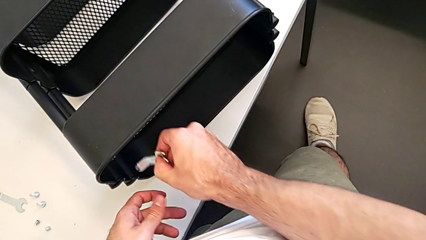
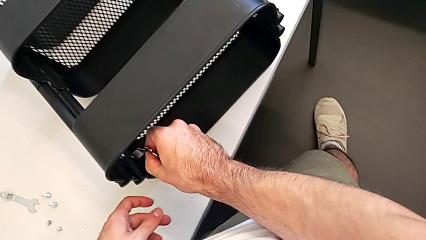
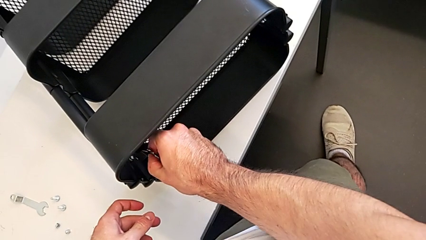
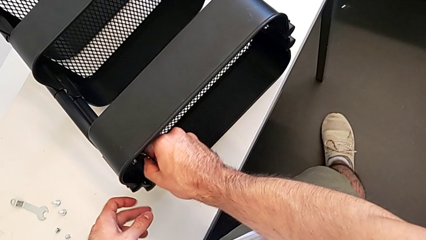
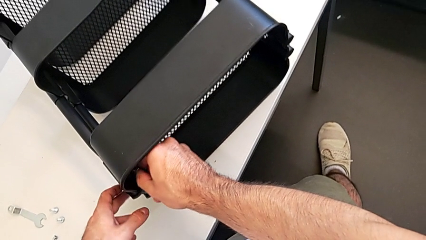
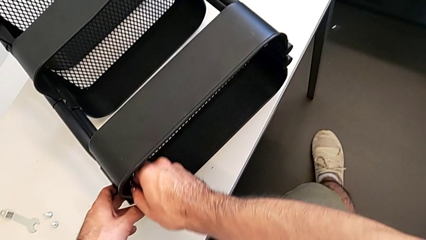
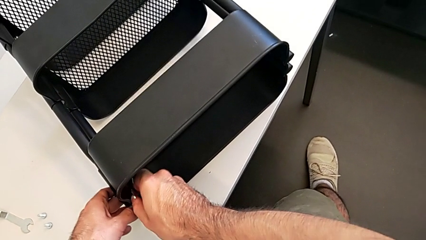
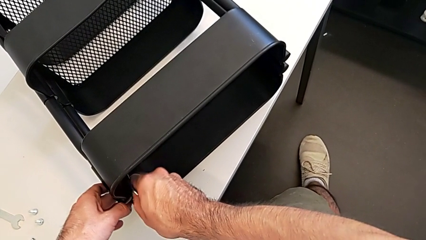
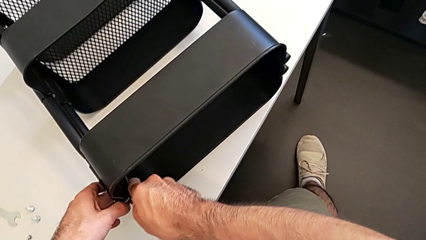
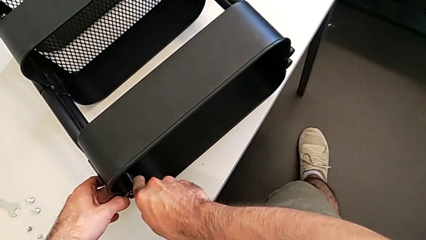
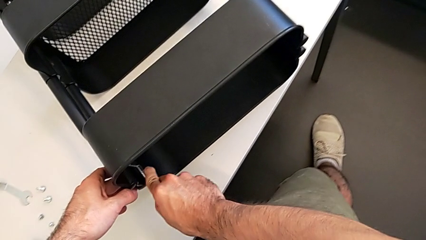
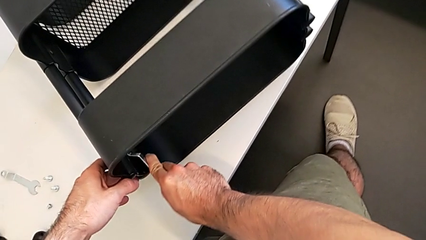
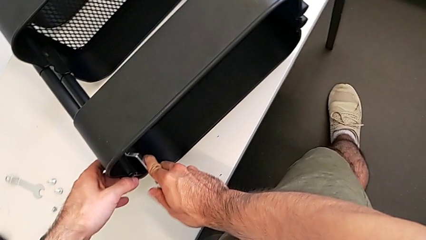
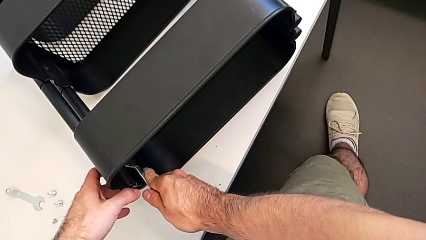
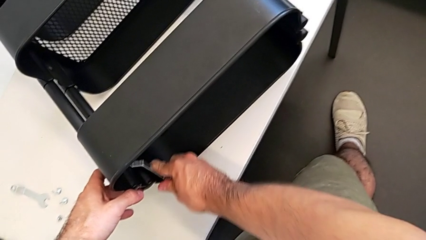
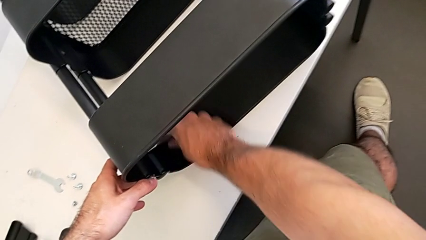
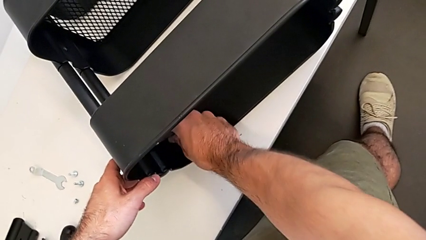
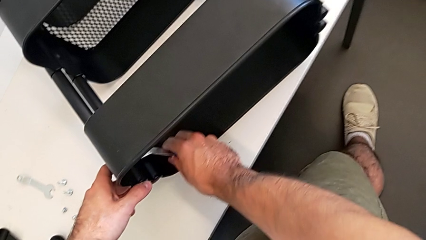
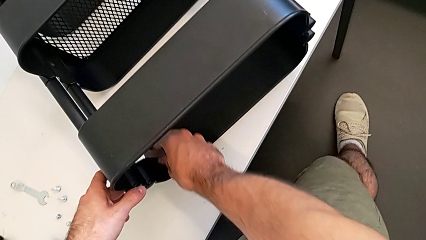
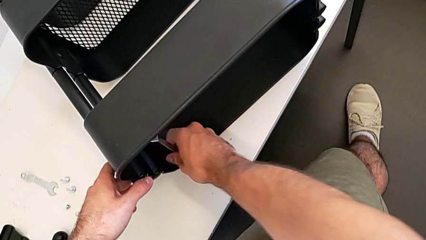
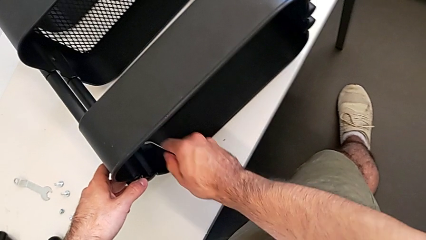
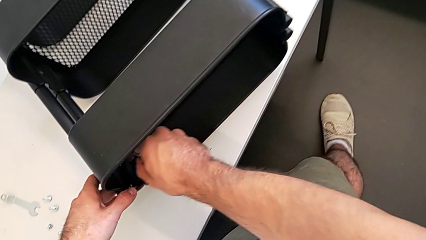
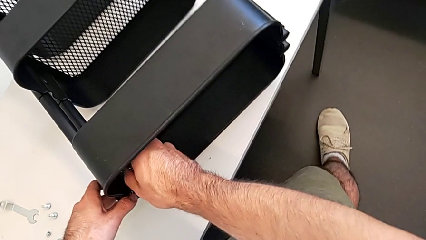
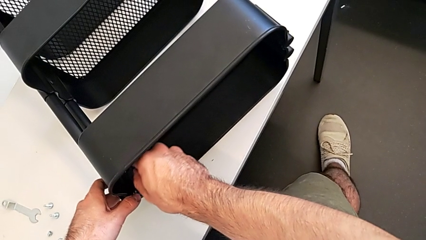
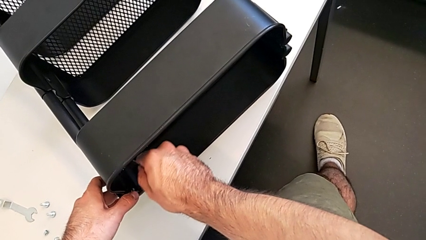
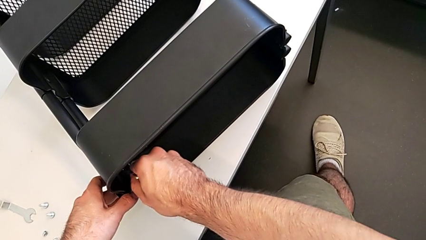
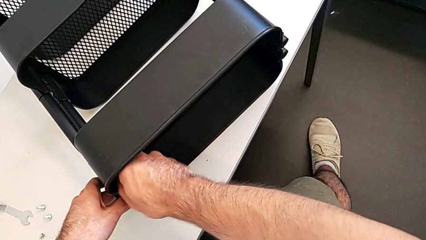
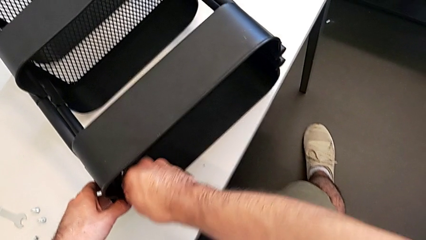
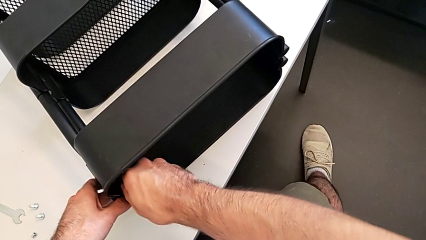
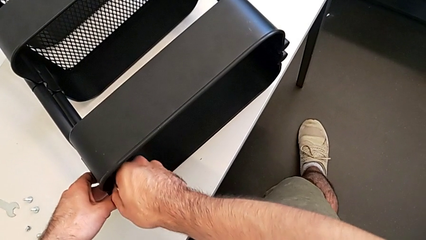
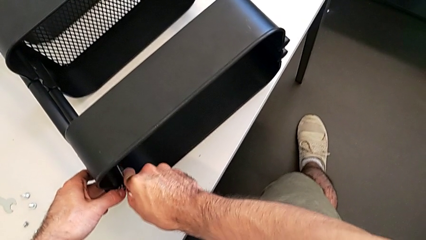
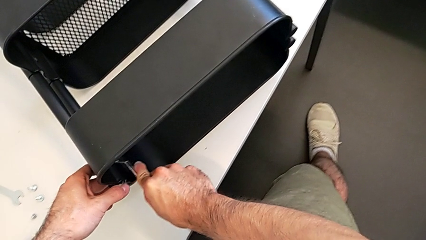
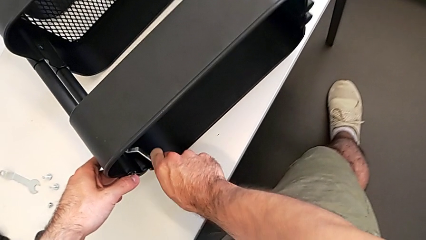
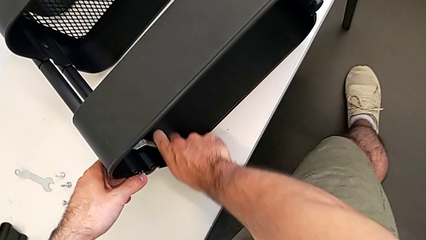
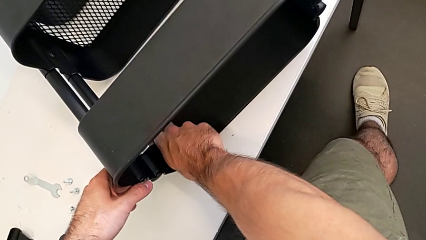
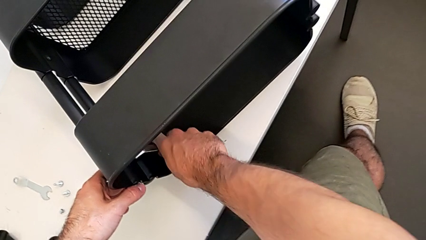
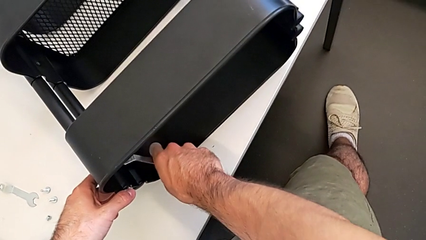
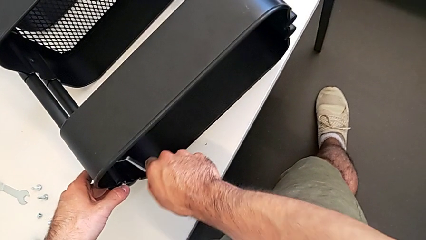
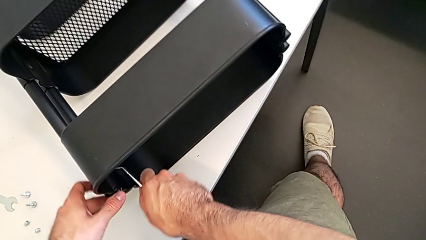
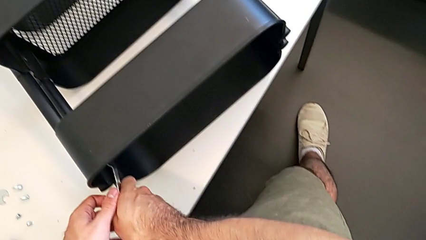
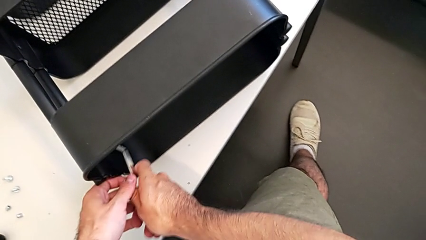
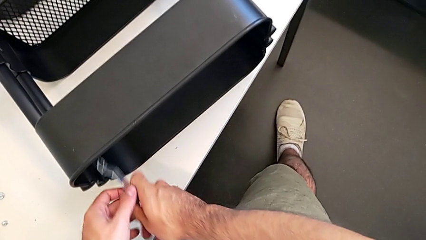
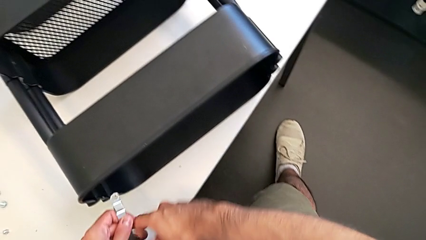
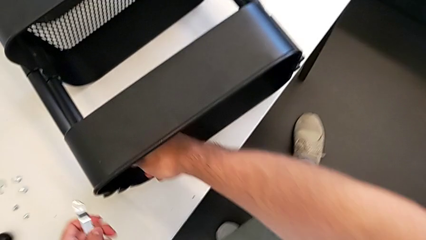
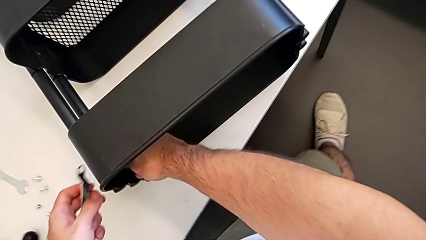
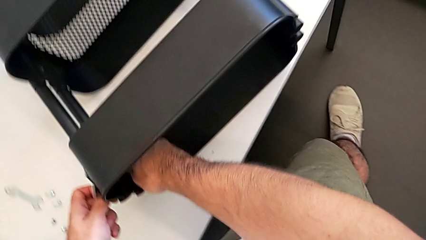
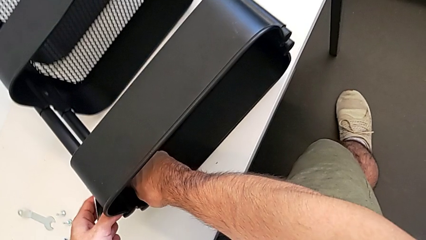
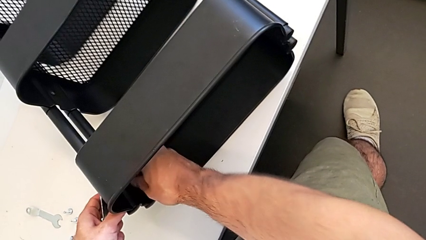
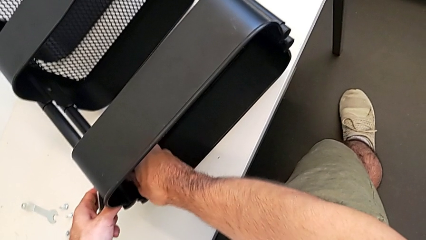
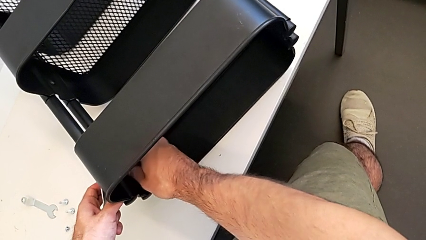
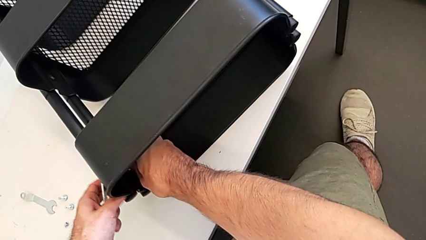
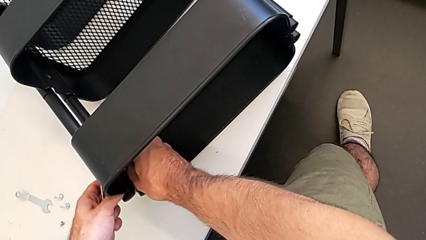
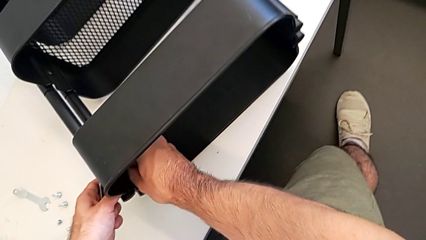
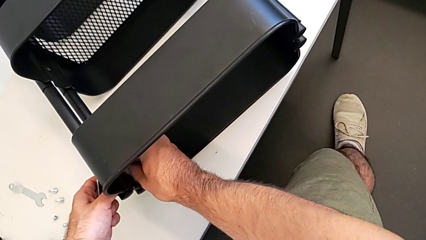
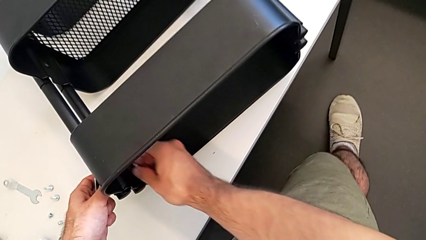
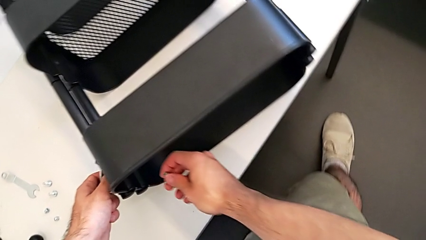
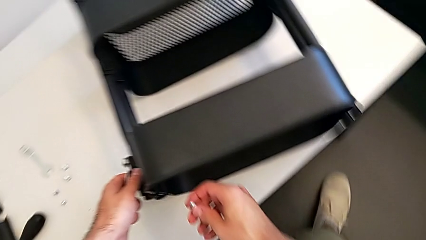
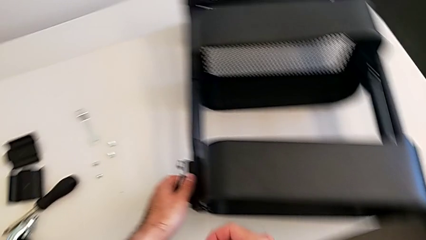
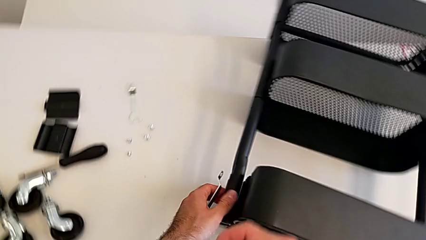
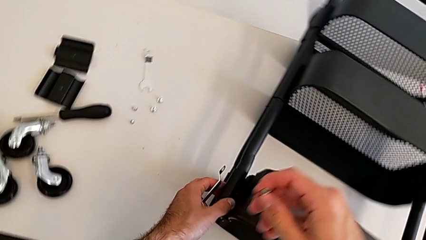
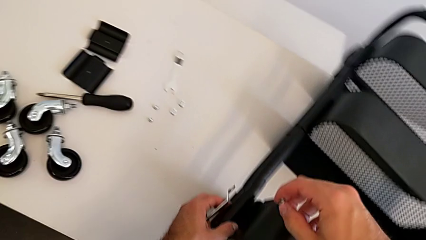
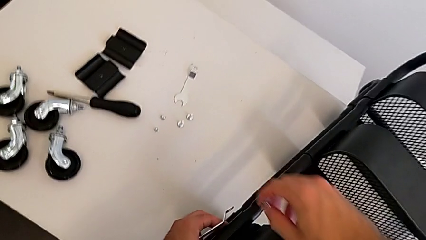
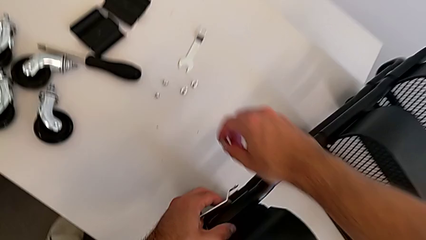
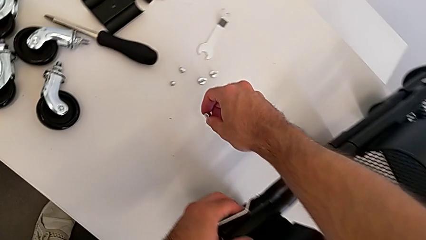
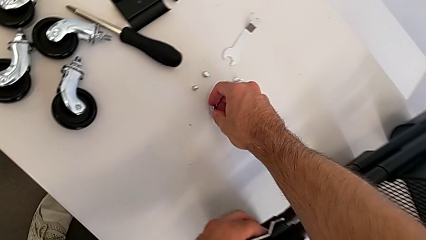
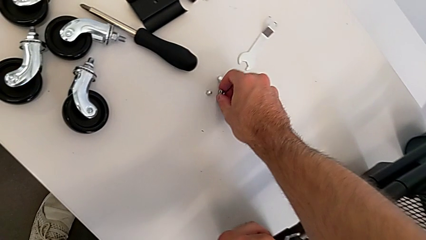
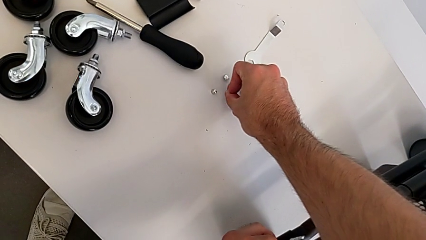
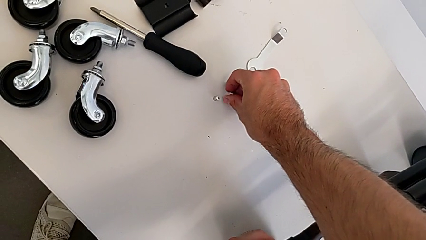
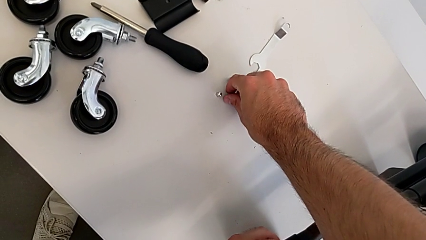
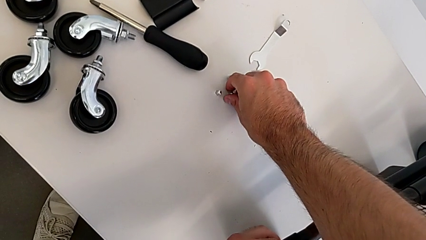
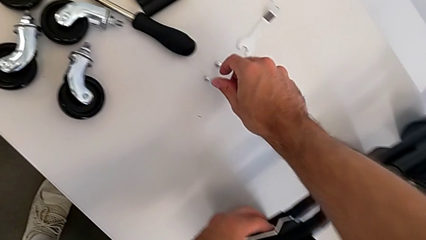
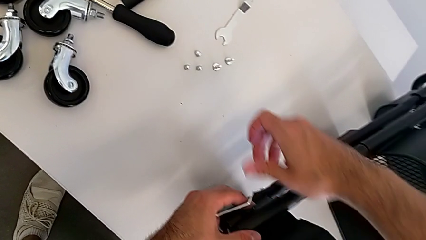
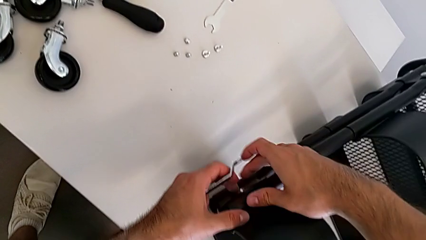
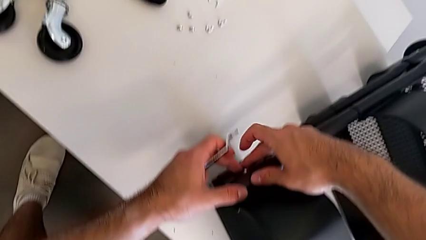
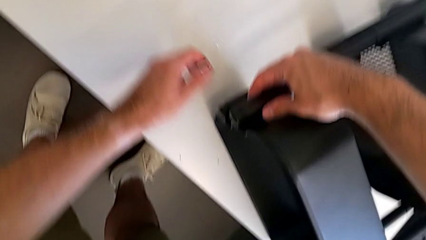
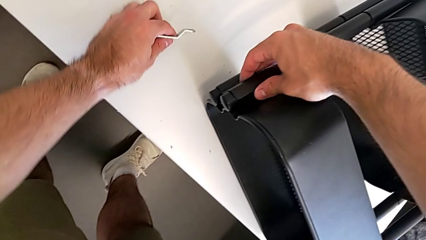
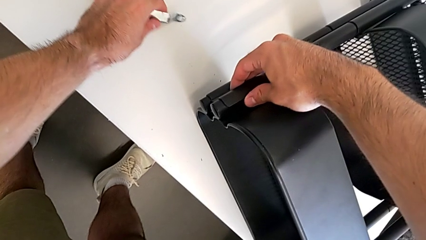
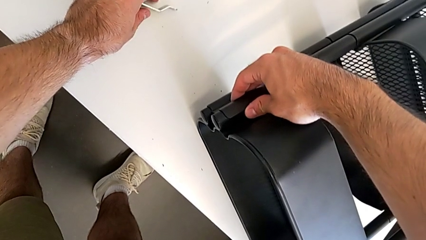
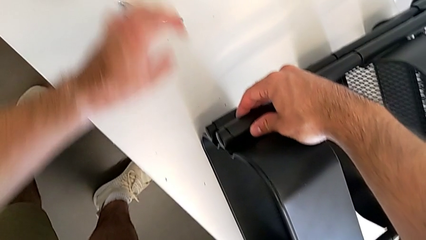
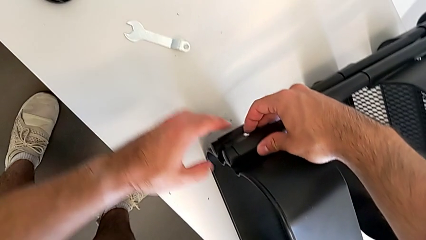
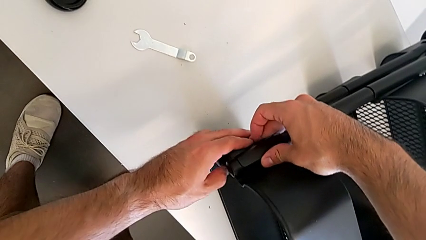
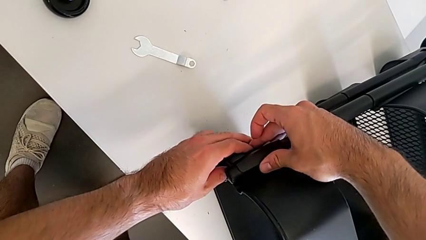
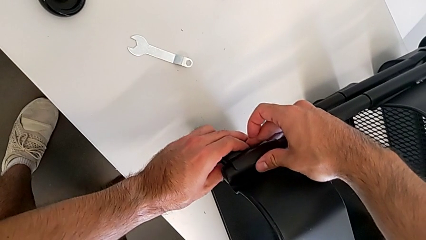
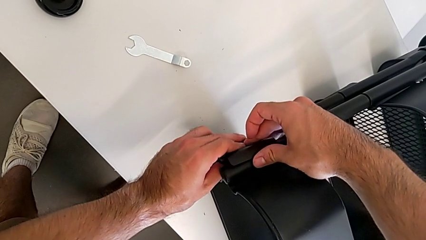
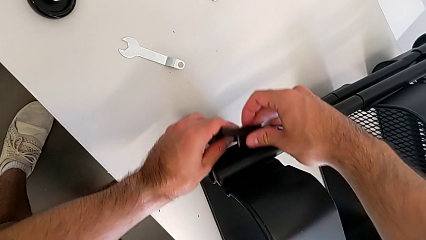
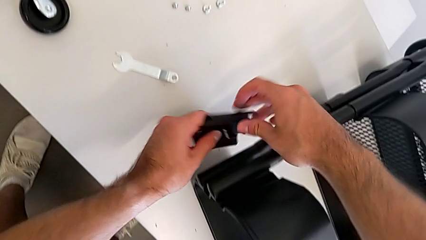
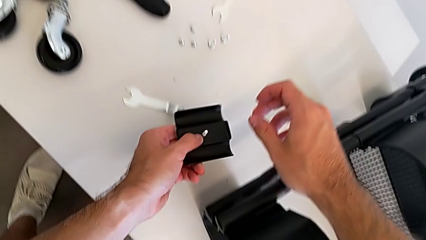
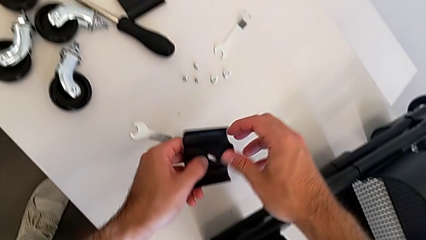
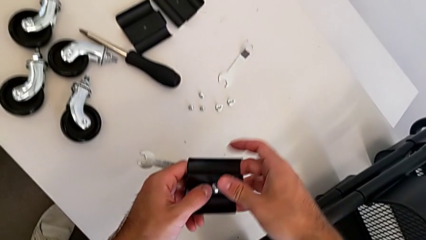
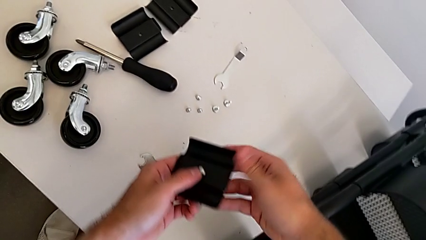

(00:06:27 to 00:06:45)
The camera wearer is unscrewing the left hexagon cap nut and bracket from the top tray. They unscrew the left hexagon cap nut twice, disassemble the hexagon cap nut, place it, drop the hexagonal wrench and disassemble the bracket.
